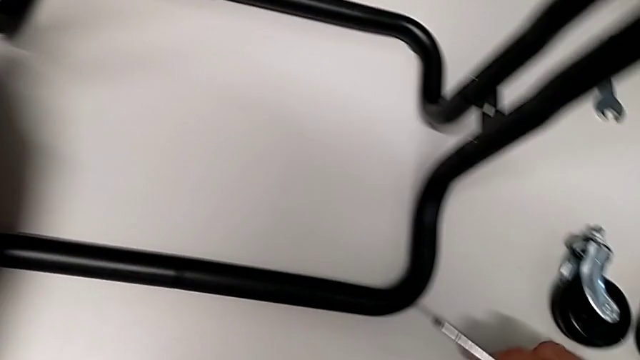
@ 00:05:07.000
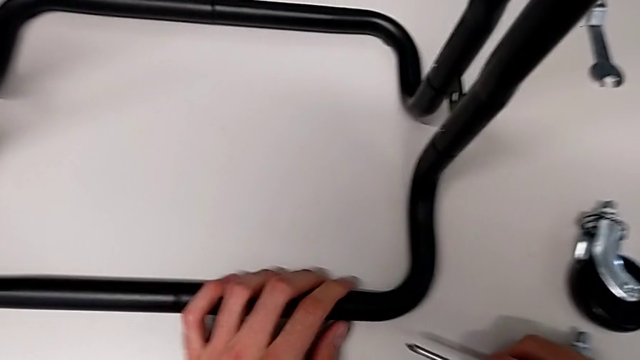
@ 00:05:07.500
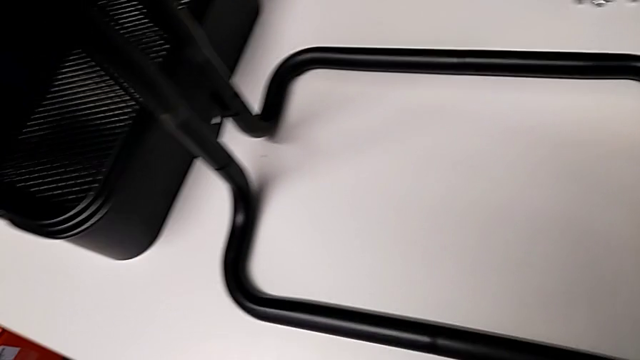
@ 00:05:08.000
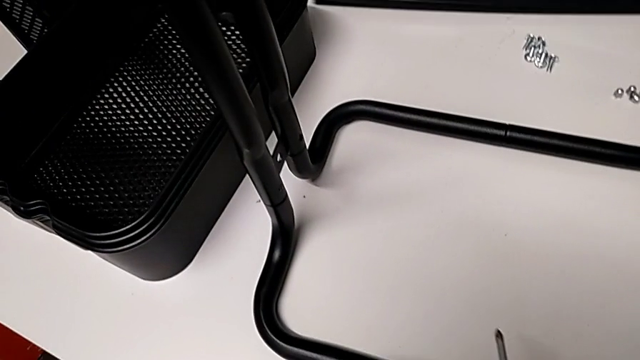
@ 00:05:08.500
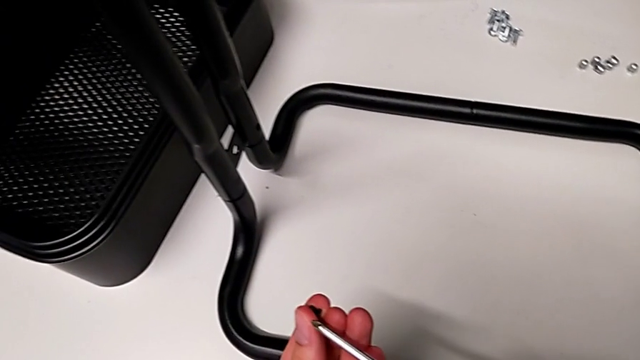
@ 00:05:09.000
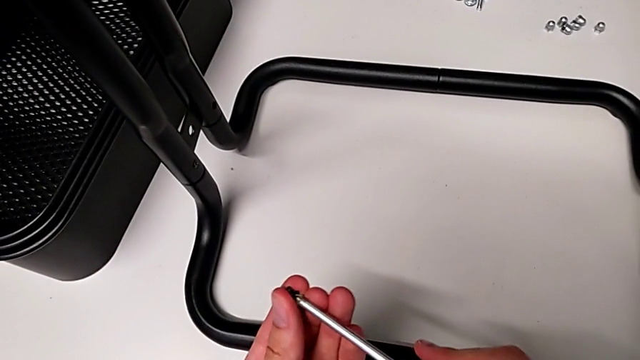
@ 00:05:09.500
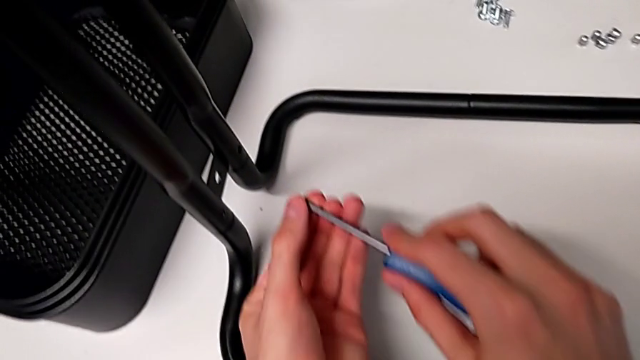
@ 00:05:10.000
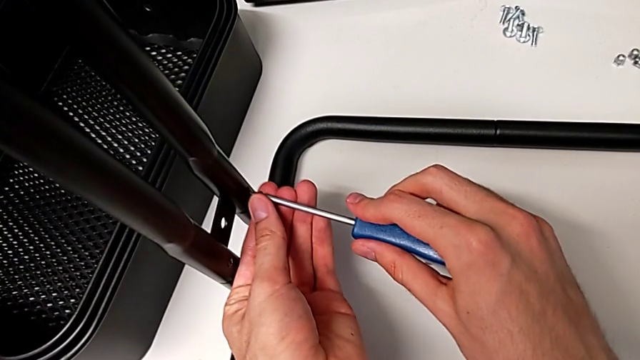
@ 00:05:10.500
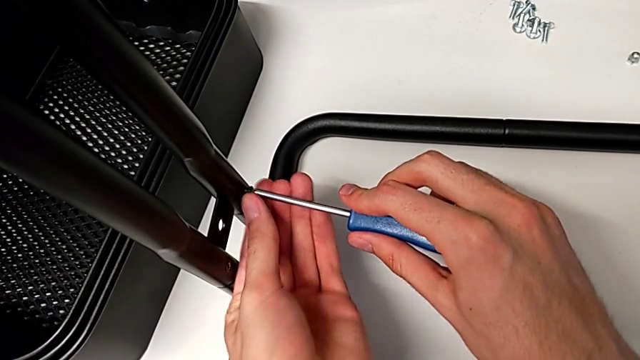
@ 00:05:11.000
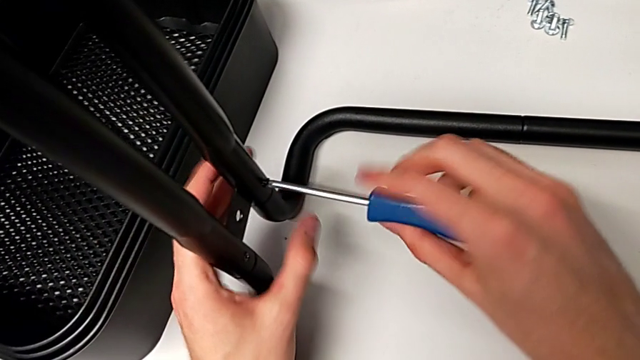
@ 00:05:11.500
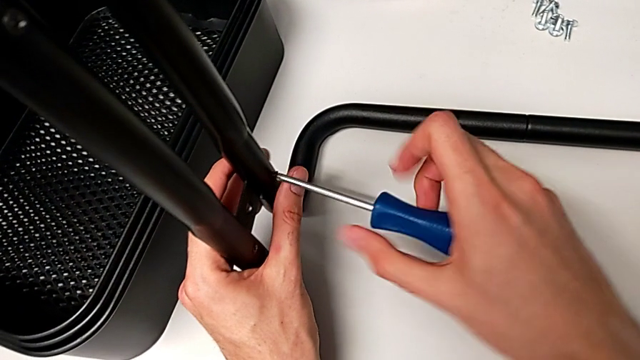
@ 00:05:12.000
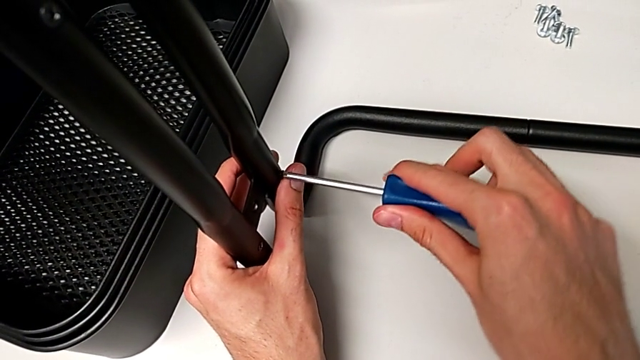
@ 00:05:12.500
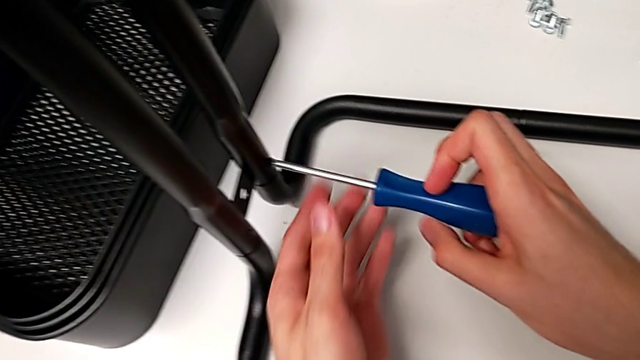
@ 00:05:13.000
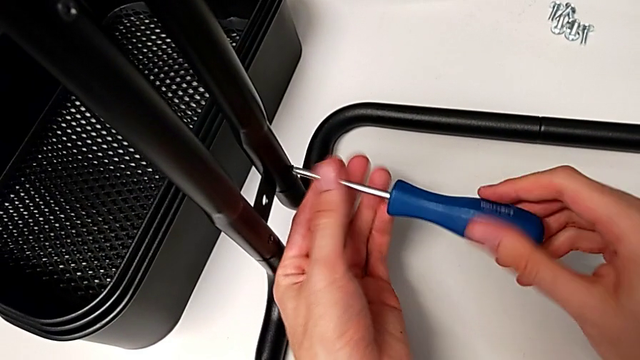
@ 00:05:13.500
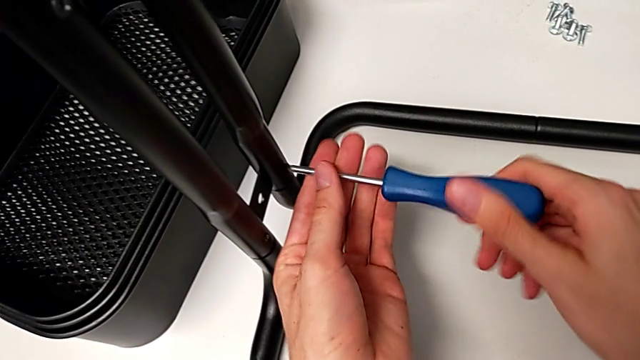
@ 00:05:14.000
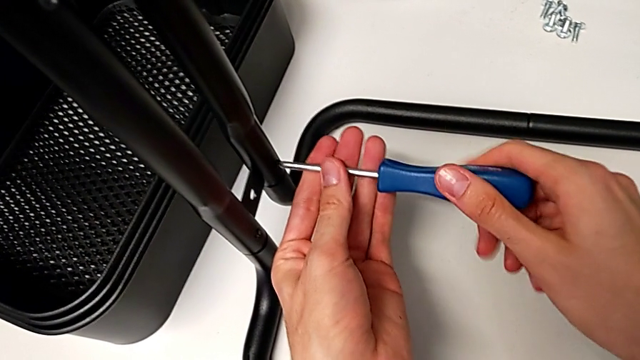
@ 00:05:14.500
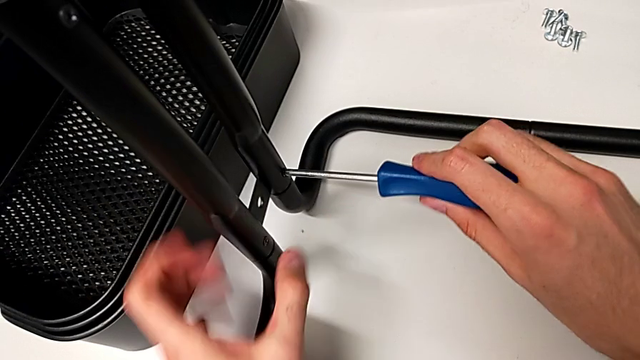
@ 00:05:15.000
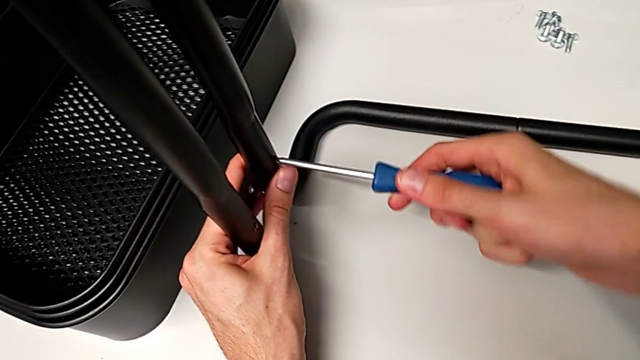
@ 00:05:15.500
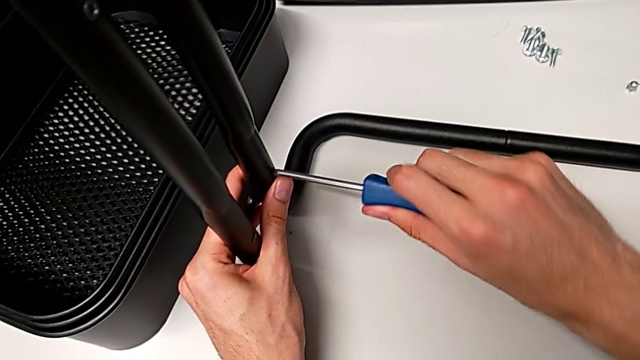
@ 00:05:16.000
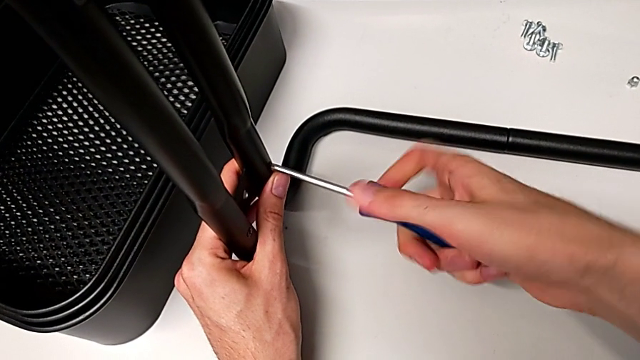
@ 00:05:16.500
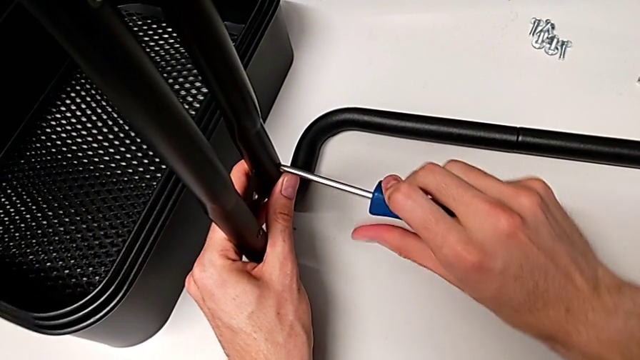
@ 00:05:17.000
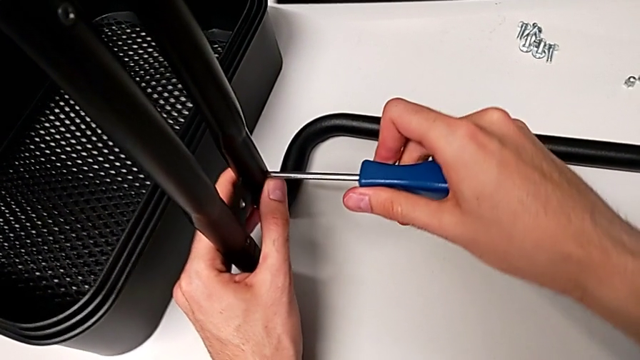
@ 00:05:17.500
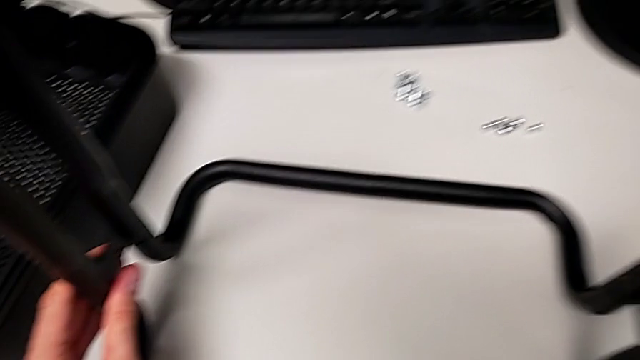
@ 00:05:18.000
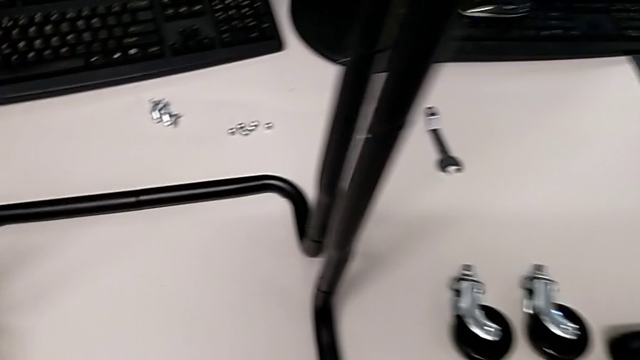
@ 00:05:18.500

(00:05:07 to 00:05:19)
The camera wearer is assembling the side bars. They screw the fourth screw.

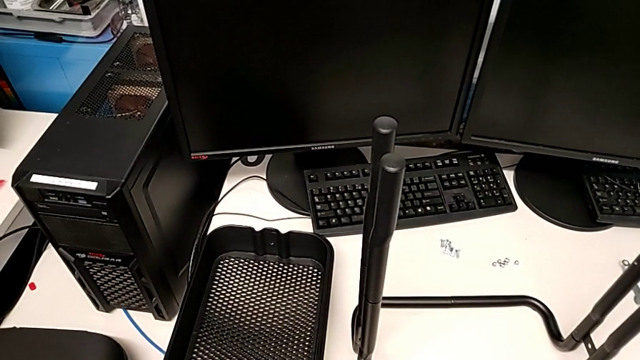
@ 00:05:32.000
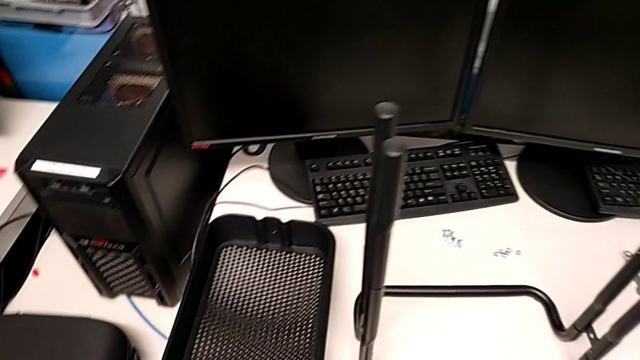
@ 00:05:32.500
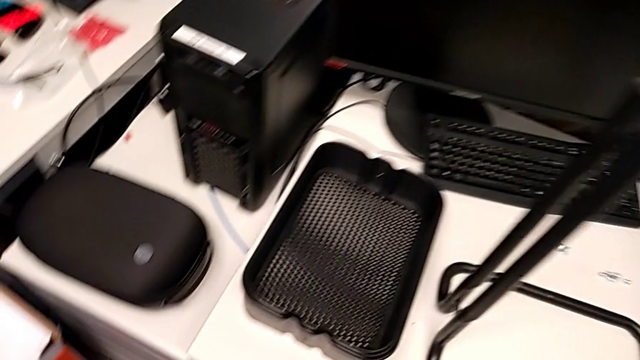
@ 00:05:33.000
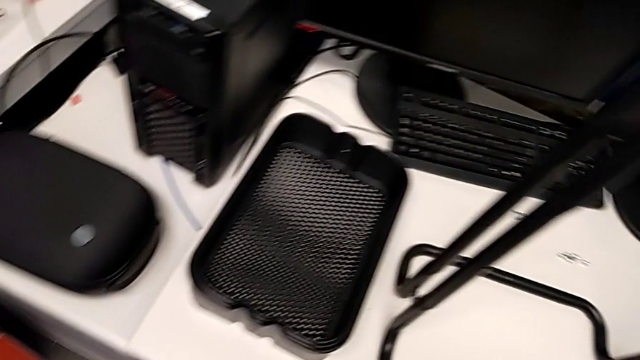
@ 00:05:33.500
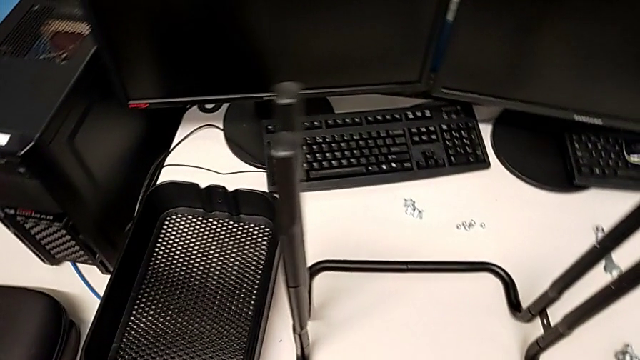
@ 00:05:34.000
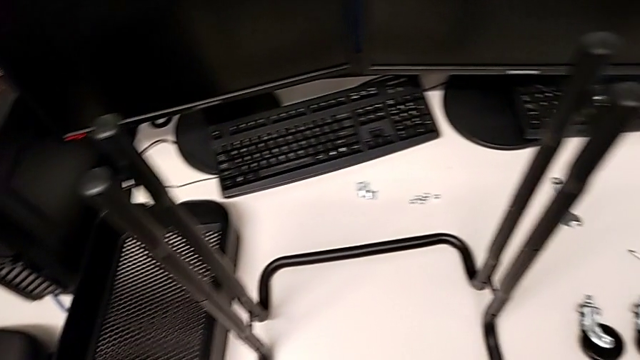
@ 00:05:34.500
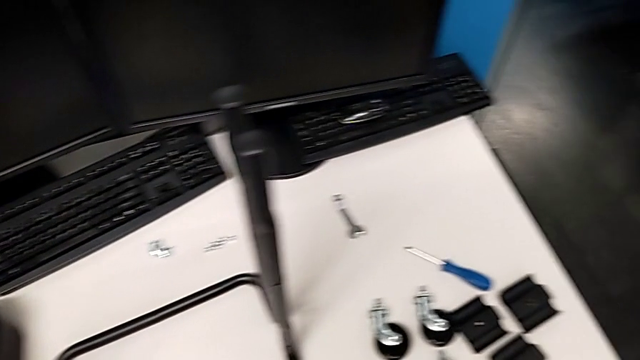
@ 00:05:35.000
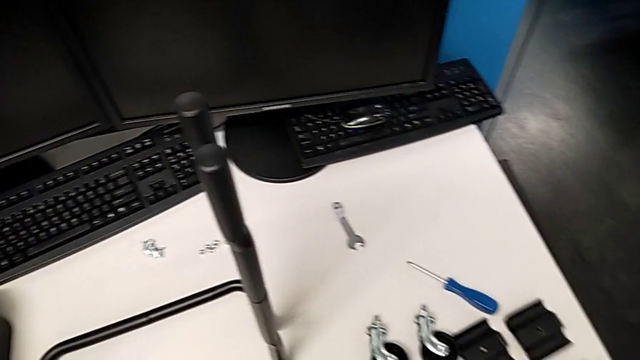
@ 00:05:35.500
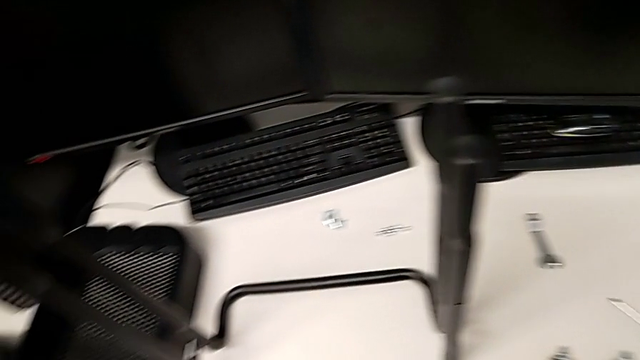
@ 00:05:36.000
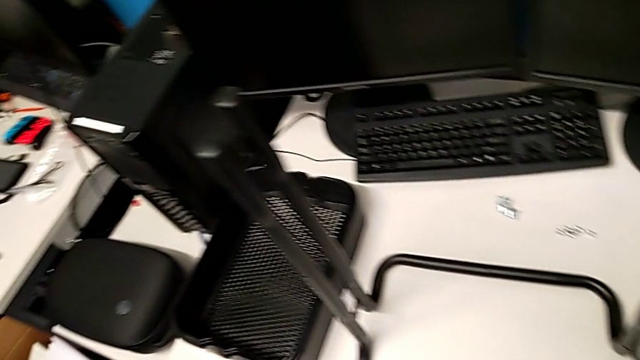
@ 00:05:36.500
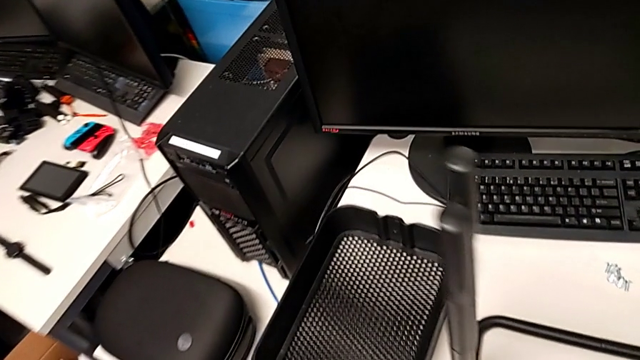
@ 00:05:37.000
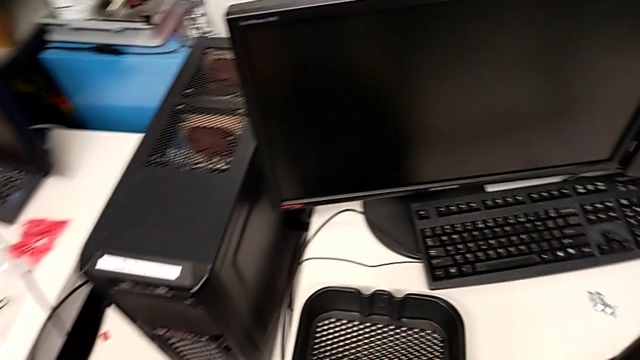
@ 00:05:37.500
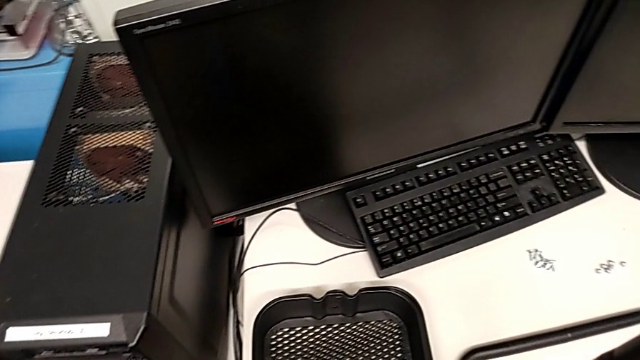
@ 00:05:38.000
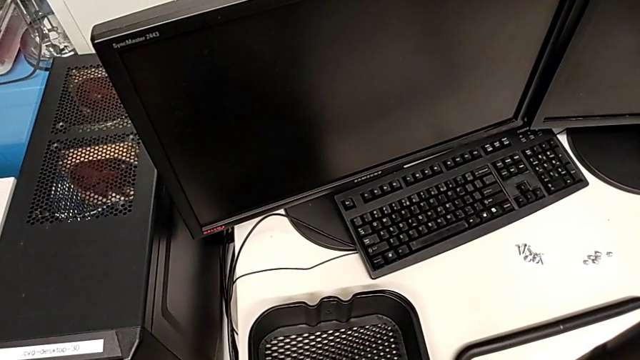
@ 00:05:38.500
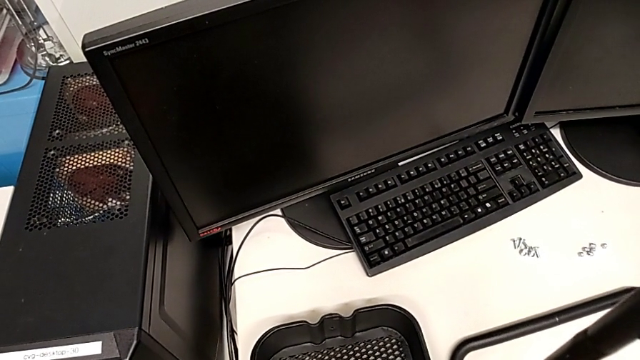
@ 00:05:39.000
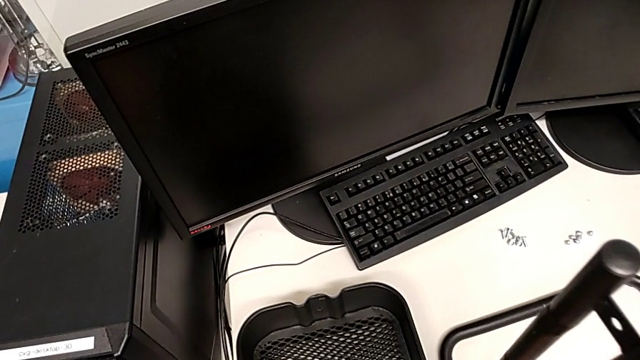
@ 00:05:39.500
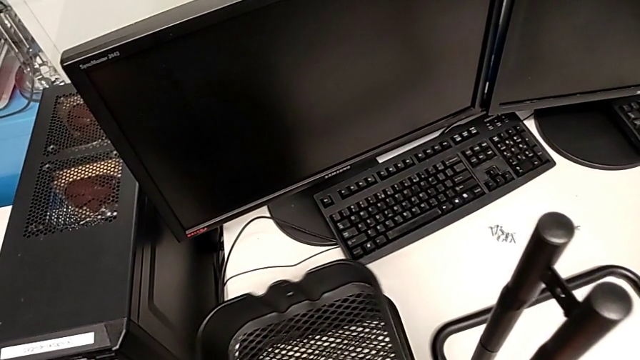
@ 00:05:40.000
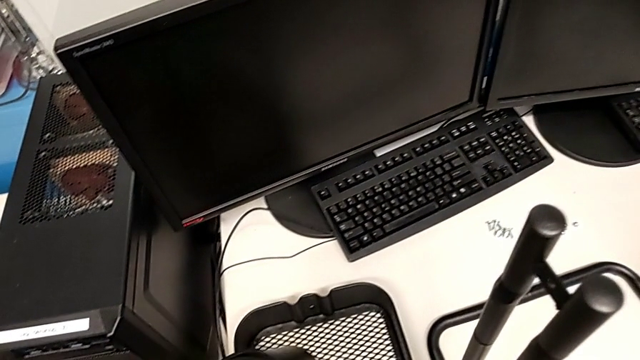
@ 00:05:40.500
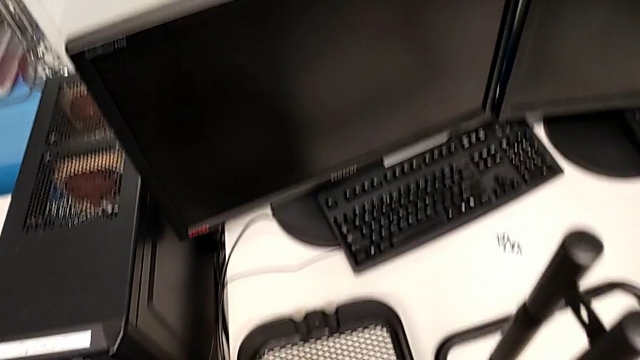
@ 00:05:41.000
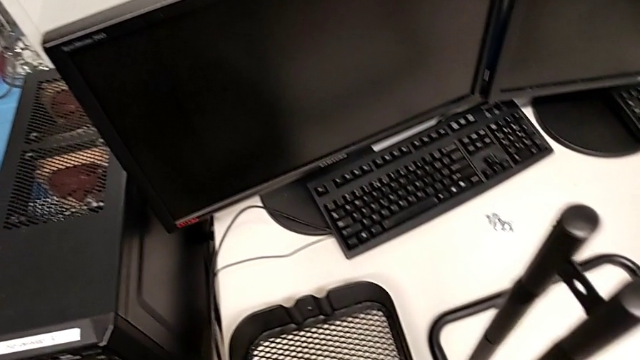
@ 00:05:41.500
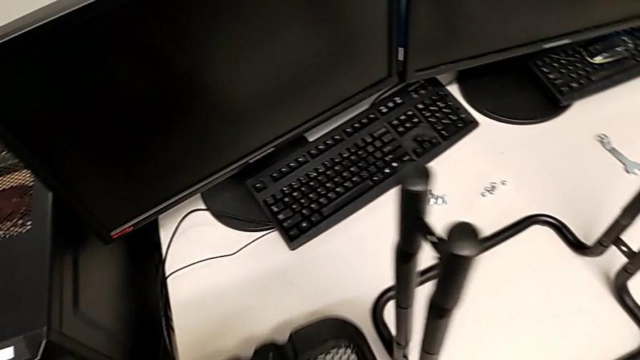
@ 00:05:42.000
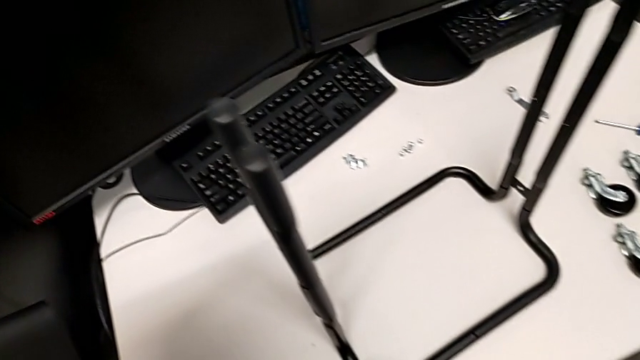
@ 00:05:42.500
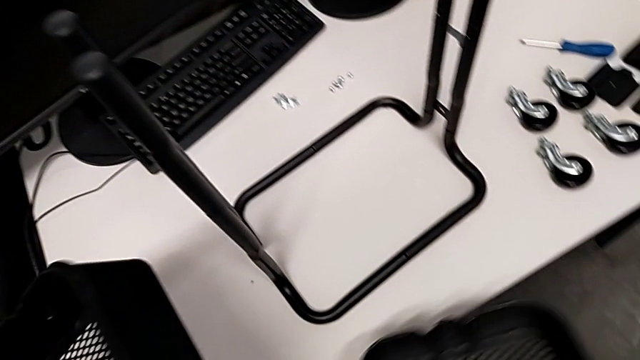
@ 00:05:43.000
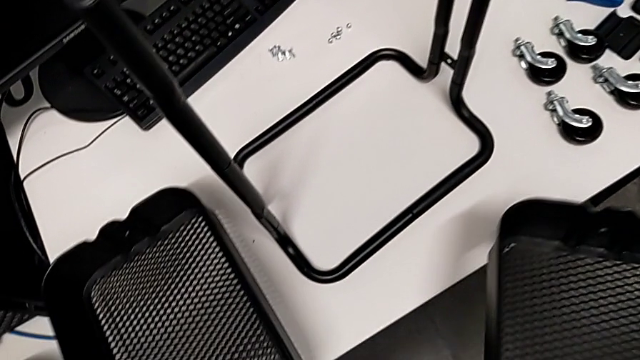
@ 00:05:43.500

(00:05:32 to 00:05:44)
The camera wearer is placing the grid tray on the rolling cart.
